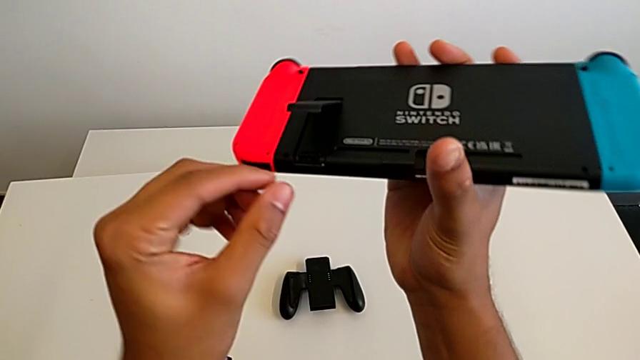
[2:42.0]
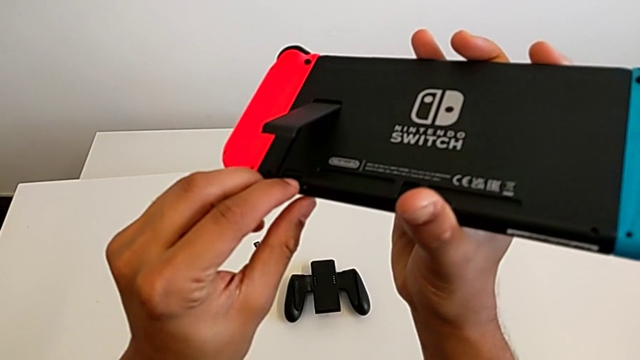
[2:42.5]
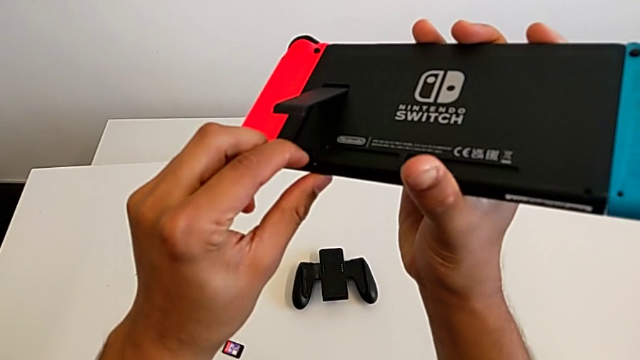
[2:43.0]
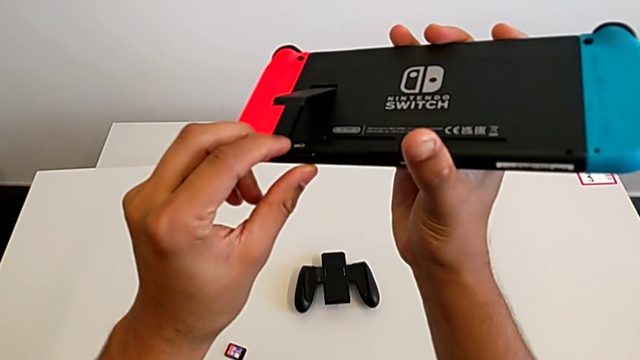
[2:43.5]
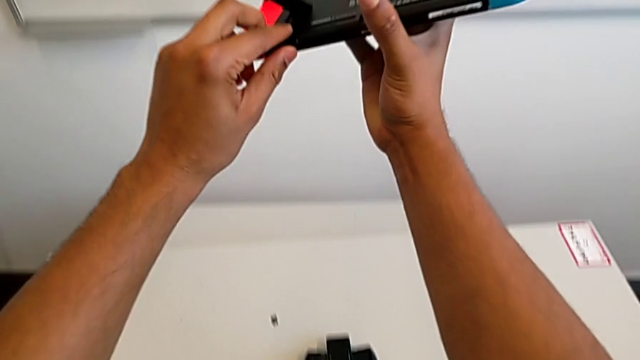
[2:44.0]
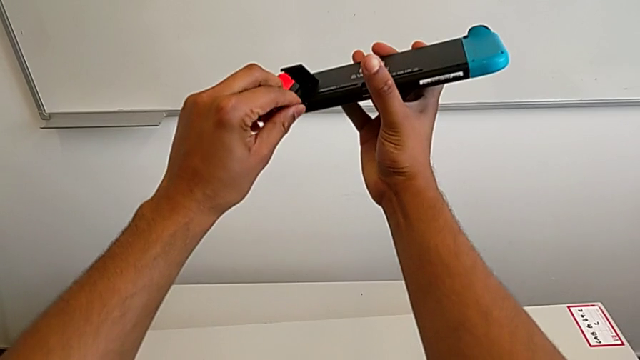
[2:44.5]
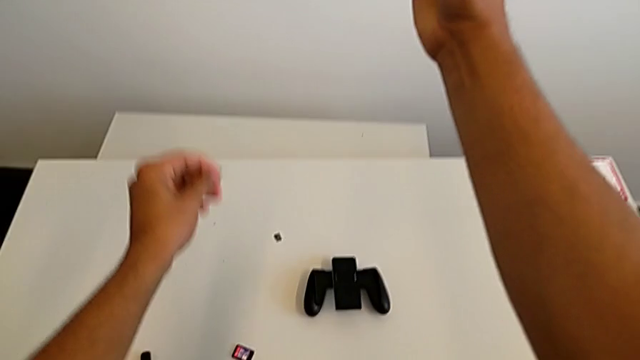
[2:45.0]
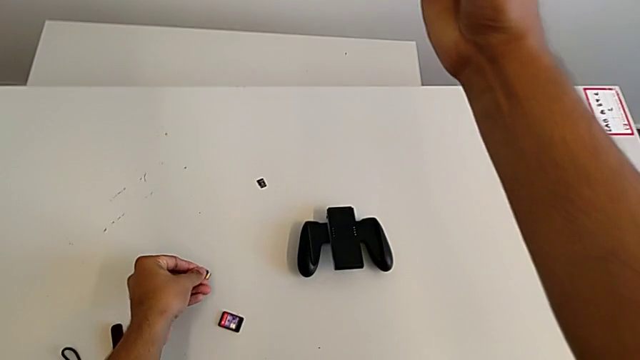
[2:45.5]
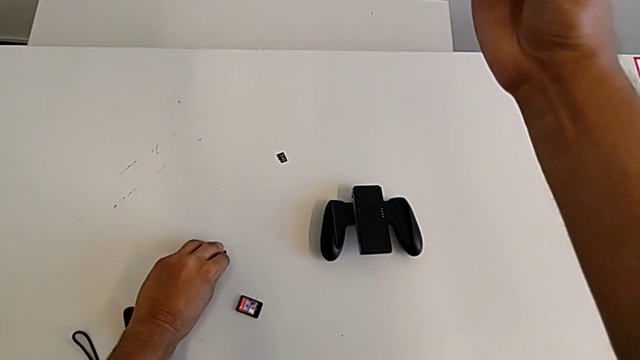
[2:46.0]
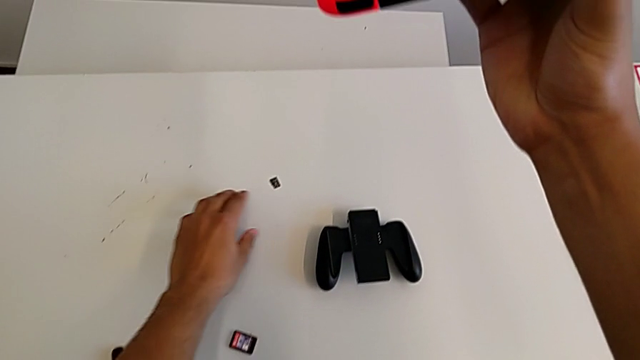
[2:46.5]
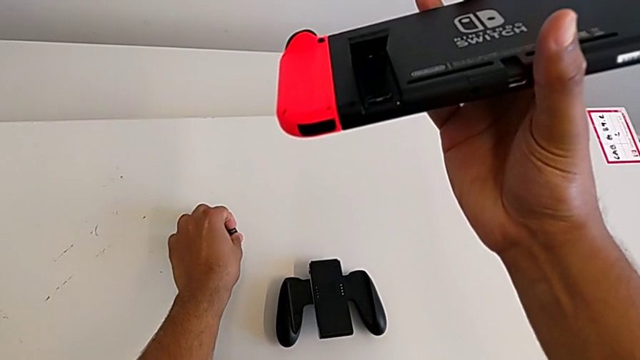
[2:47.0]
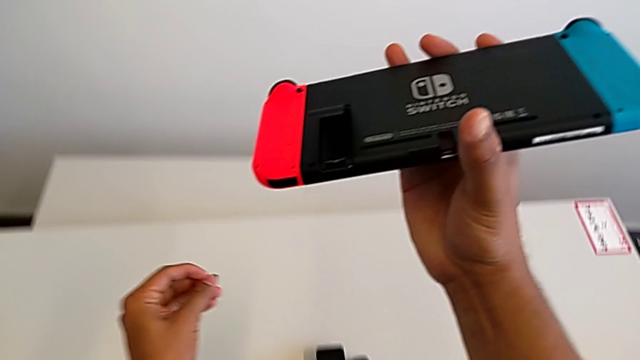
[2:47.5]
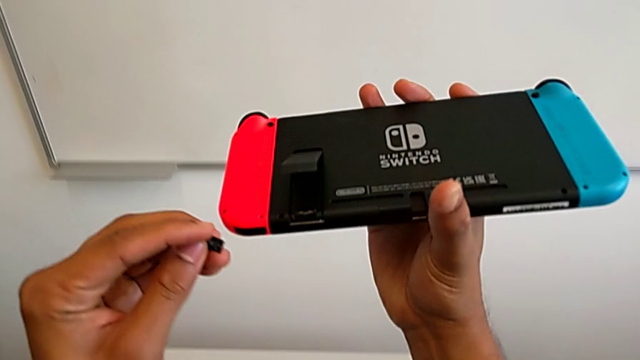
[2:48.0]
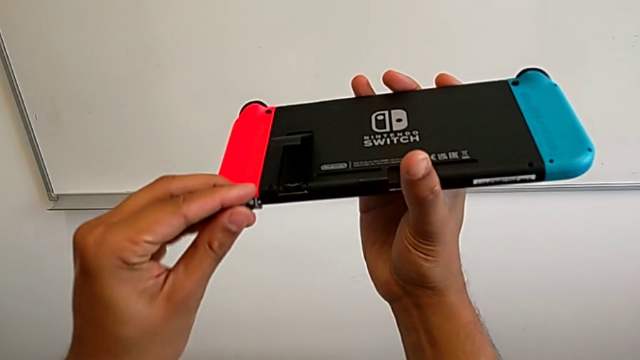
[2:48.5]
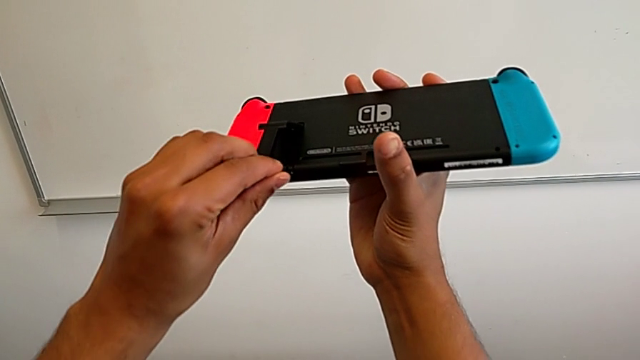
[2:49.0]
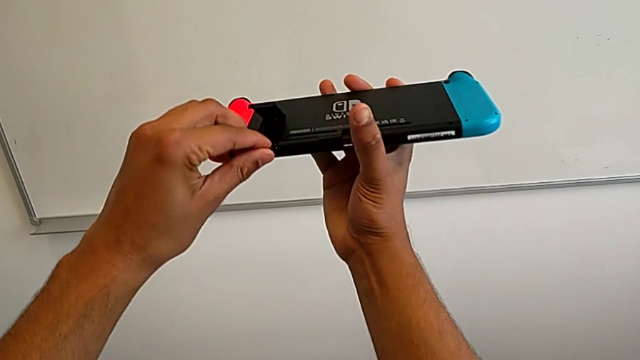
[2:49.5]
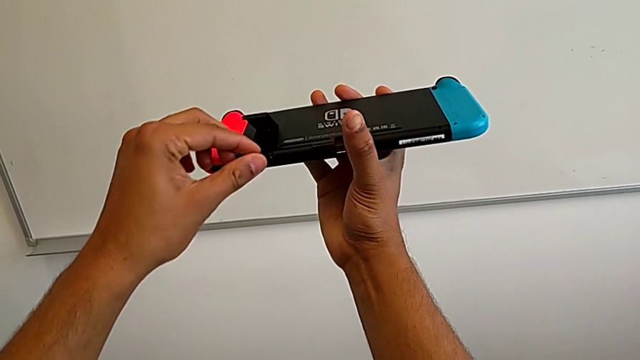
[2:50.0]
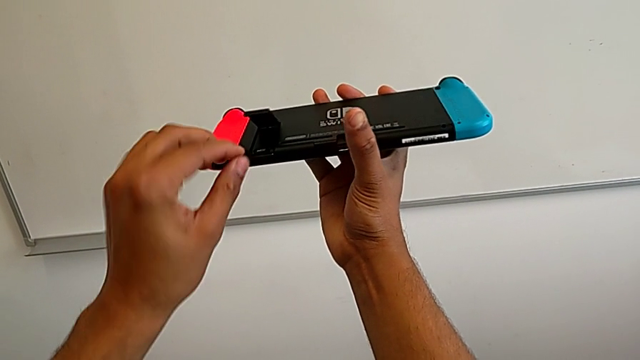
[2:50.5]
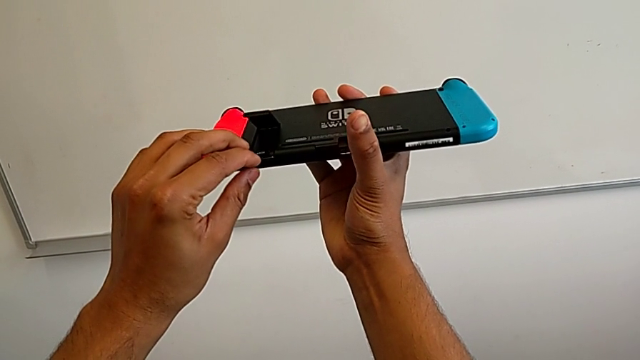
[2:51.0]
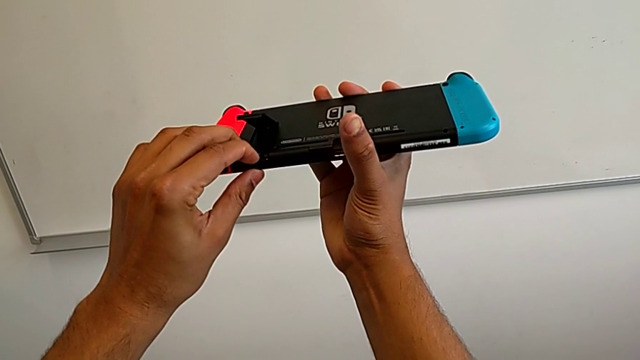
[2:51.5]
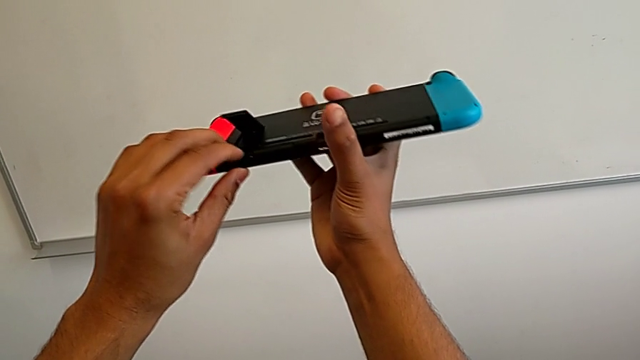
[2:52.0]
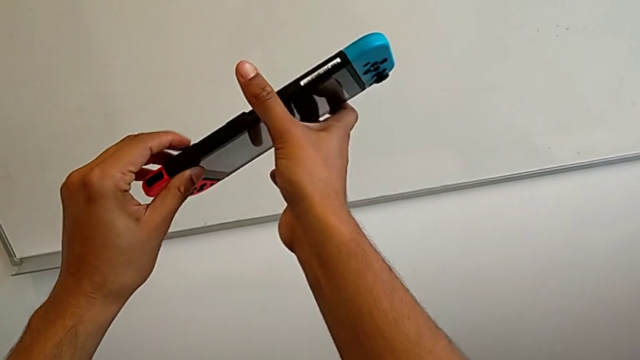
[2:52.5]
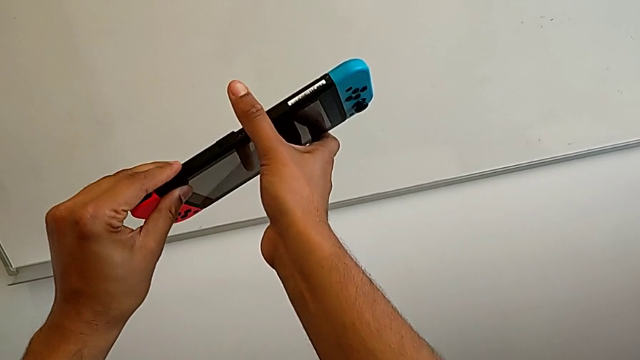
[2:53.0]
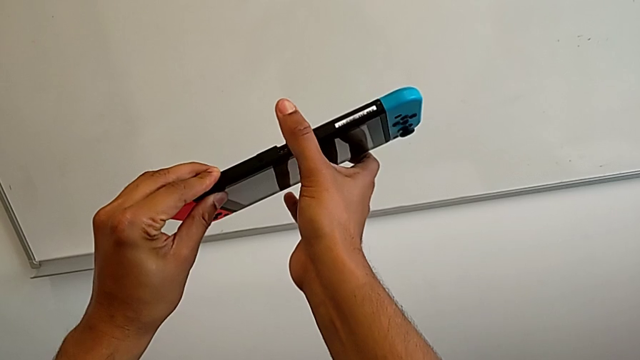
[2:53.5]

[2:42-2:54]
The camera wearer is exchanging the SD card. They withdraw the SD card, place the old SD card, grab the new SD card, insert it and close the kickstand.

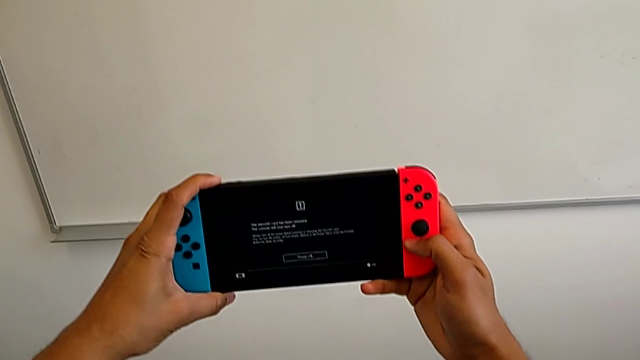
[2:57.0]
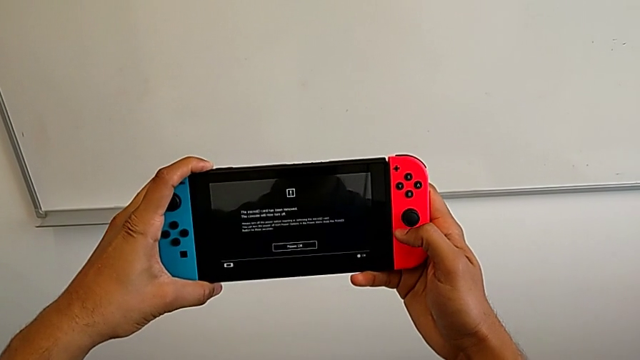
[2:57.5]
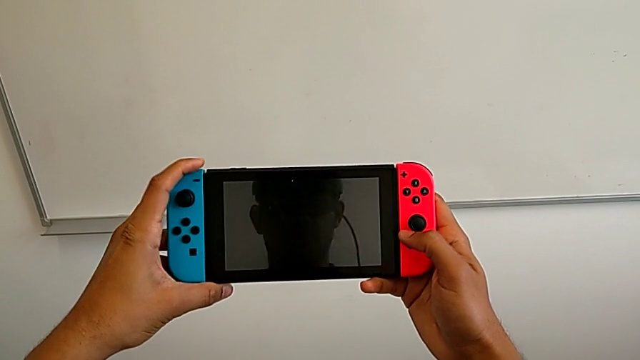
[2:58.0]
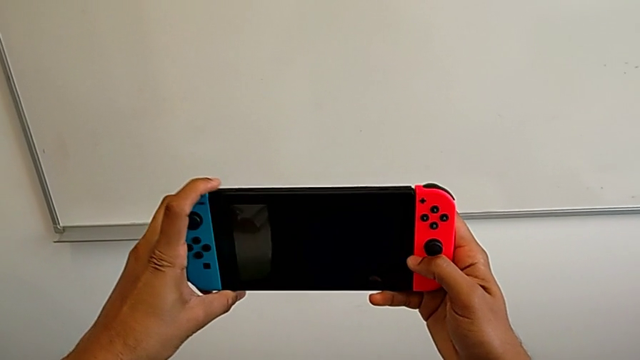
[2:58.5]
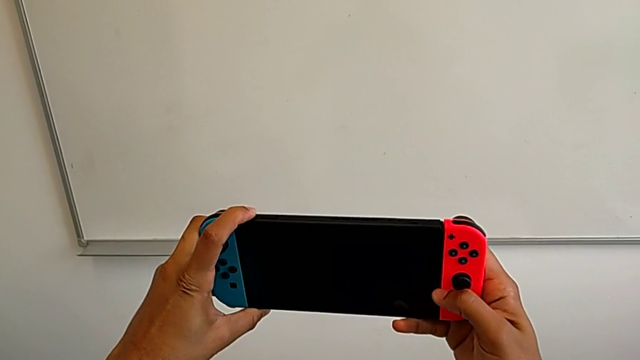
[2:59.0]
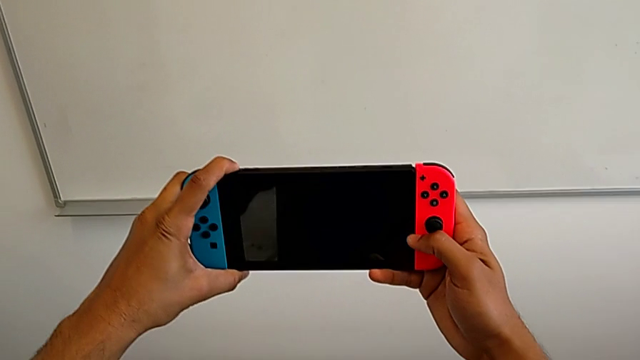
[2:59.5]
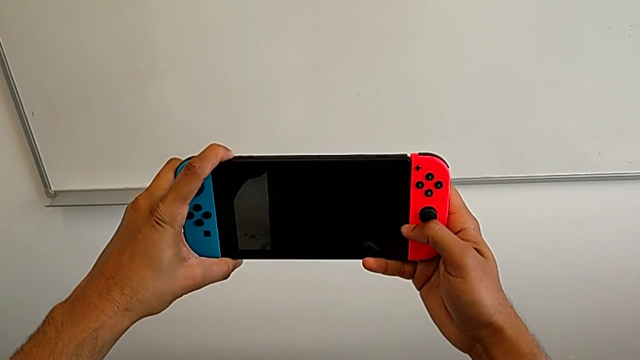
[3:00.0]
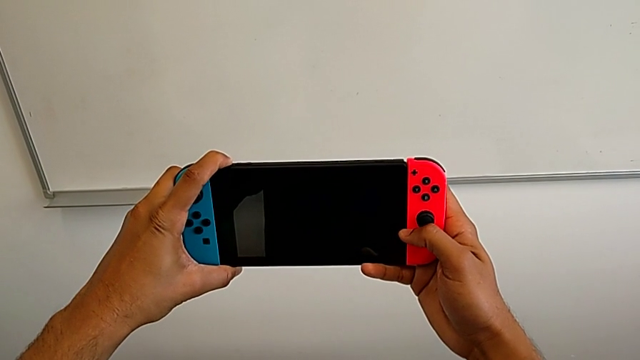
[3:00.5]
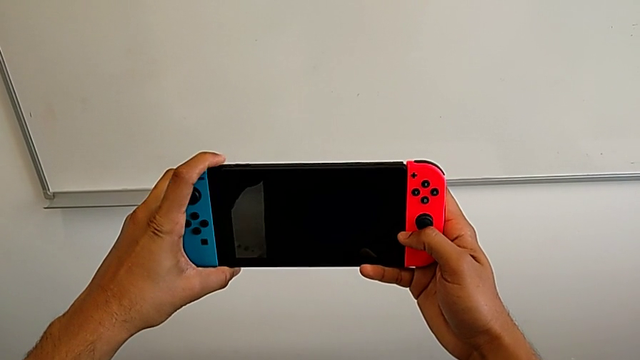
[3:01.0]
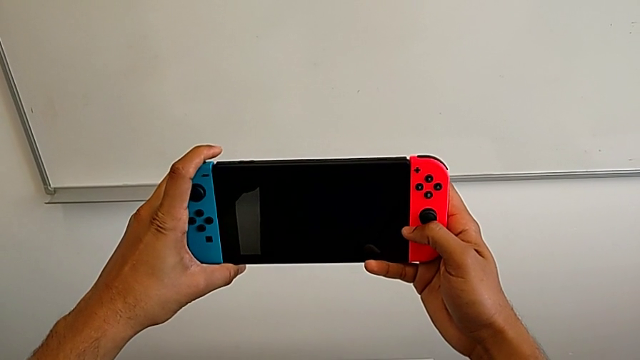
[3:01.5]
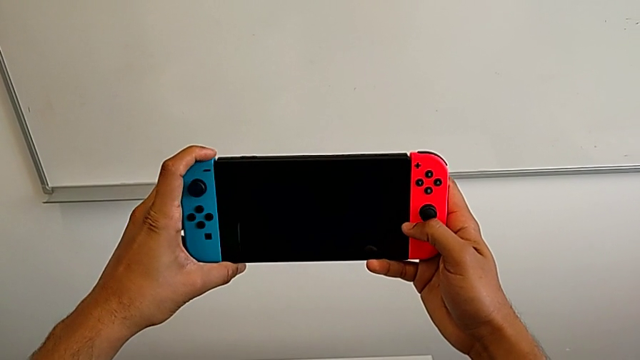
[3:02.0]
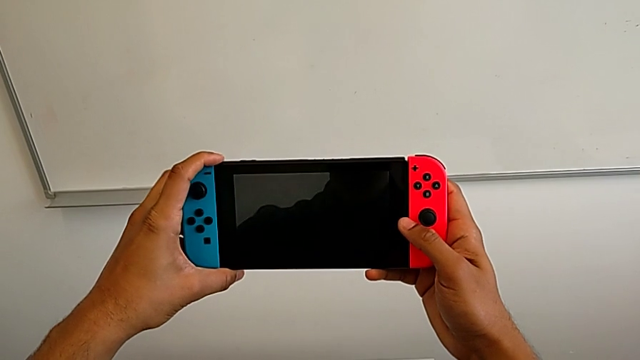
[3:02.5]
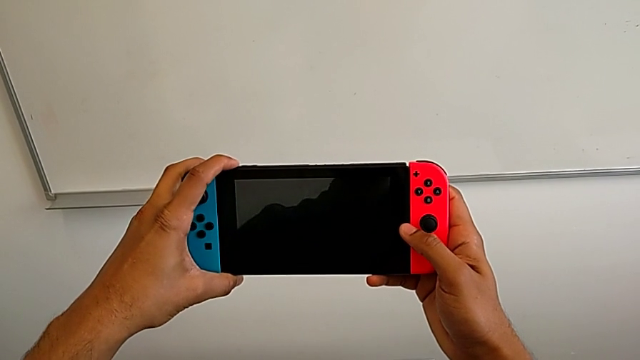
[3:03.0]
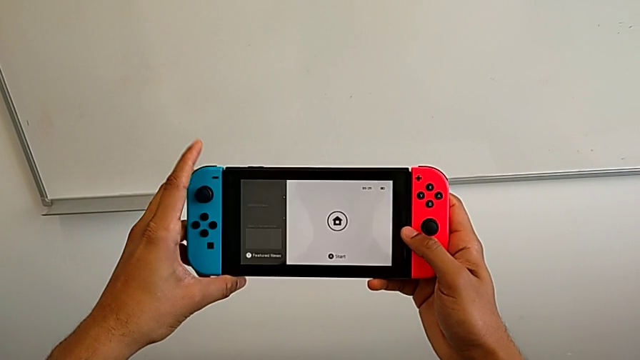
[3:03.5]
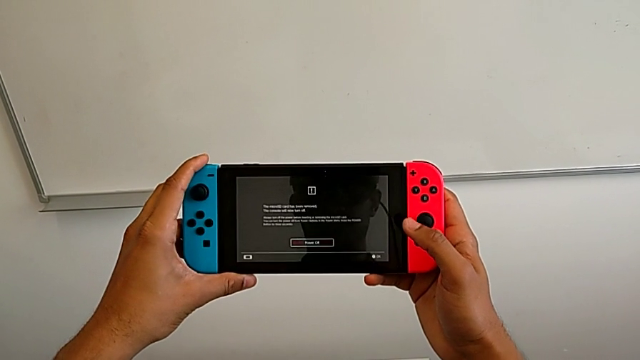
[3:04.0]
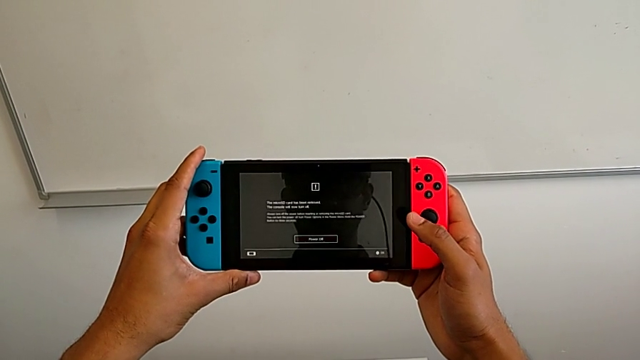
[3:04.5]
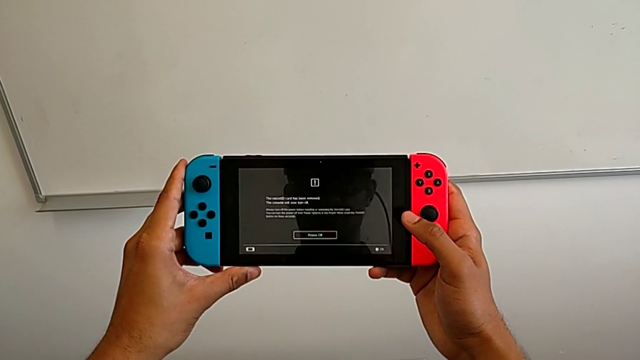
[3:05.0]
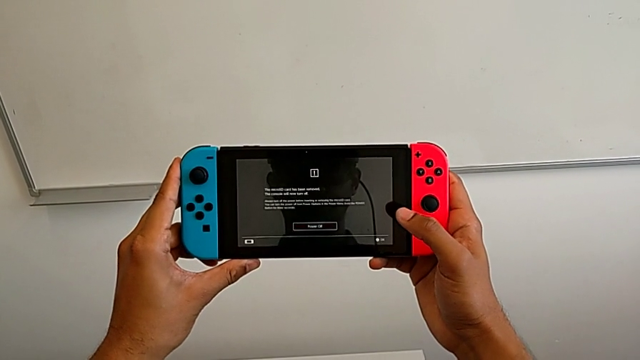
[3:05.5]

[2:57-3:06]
The camera wearer turns on the Nintendo Switch. They press the black button.
